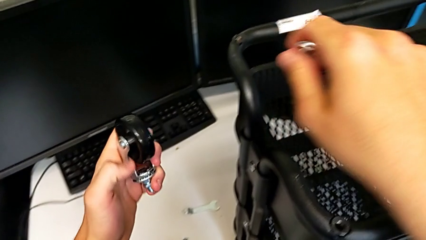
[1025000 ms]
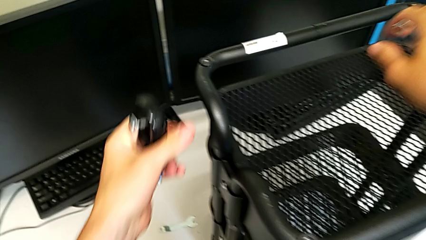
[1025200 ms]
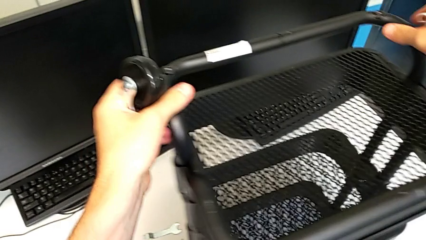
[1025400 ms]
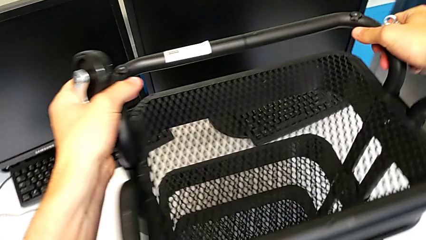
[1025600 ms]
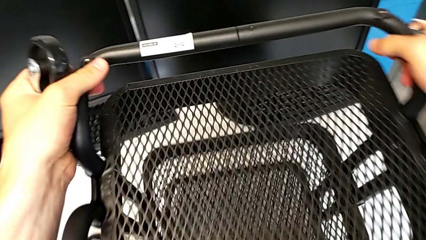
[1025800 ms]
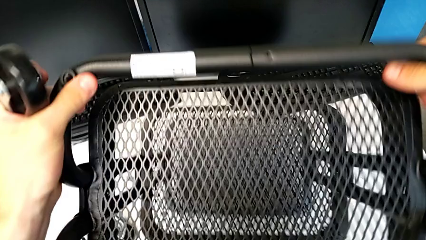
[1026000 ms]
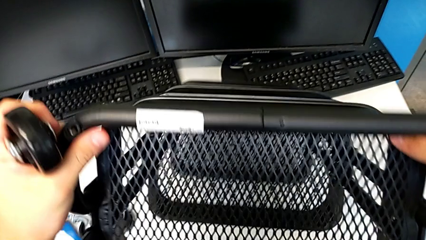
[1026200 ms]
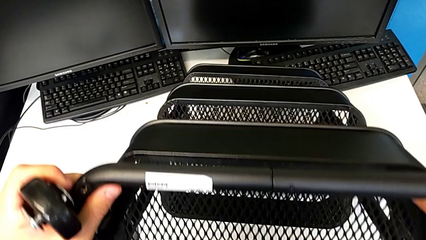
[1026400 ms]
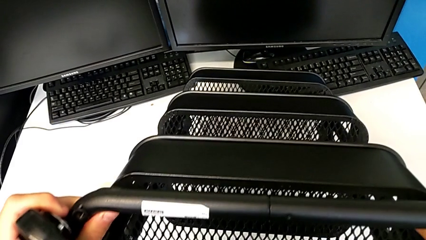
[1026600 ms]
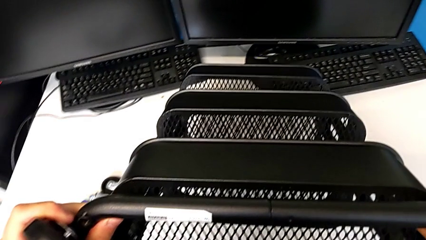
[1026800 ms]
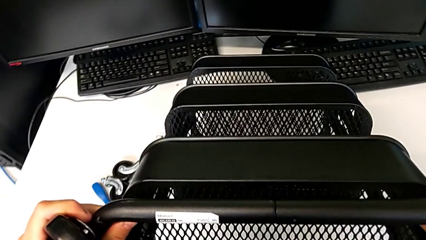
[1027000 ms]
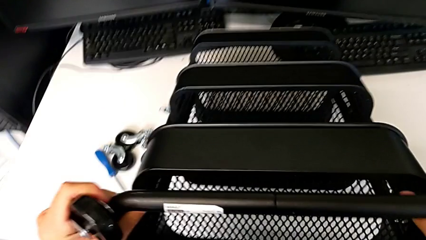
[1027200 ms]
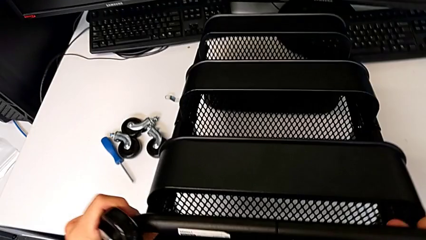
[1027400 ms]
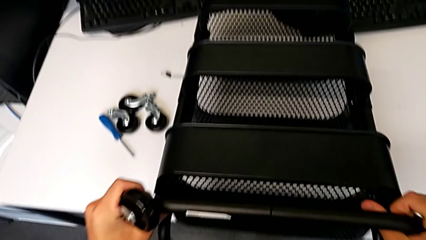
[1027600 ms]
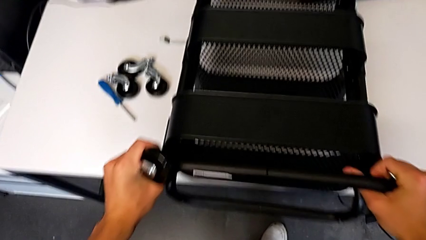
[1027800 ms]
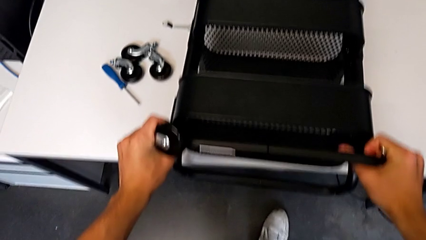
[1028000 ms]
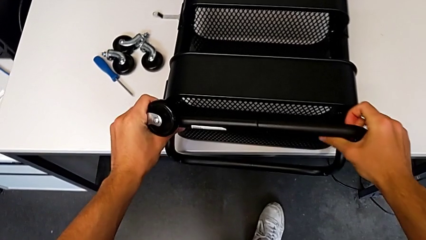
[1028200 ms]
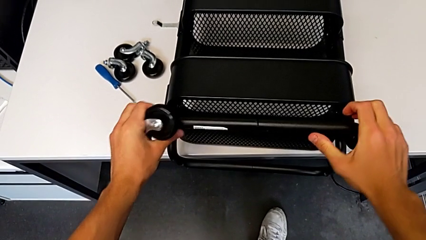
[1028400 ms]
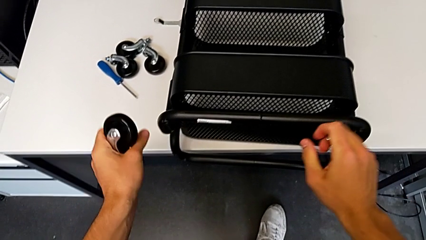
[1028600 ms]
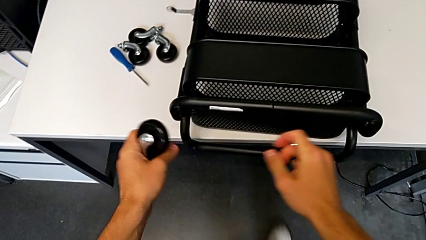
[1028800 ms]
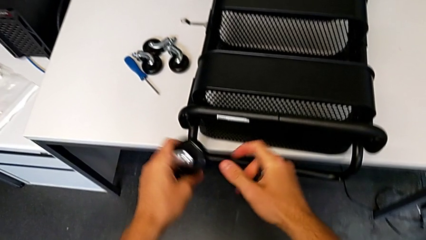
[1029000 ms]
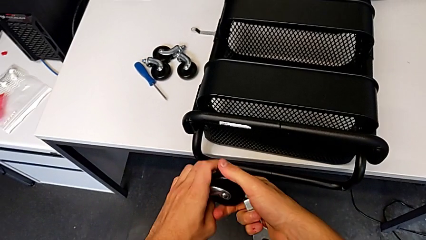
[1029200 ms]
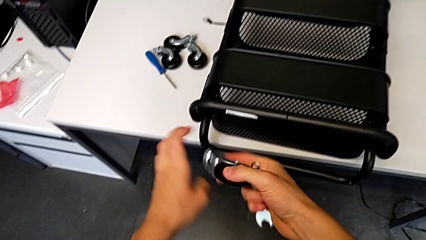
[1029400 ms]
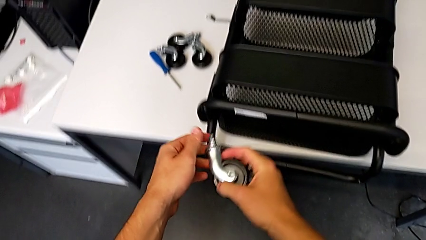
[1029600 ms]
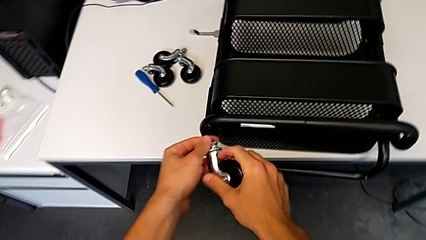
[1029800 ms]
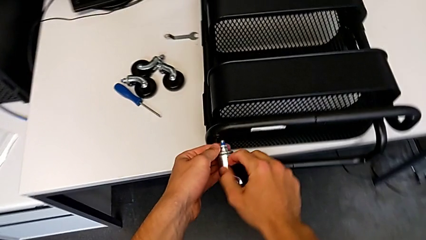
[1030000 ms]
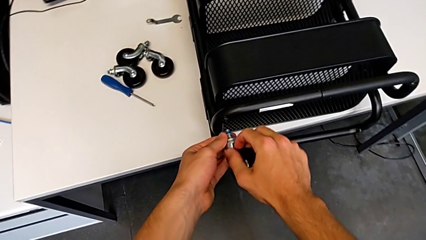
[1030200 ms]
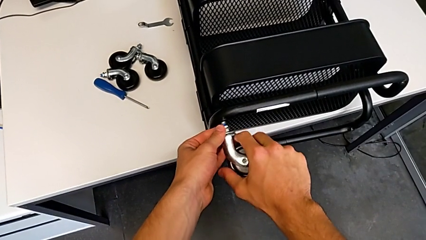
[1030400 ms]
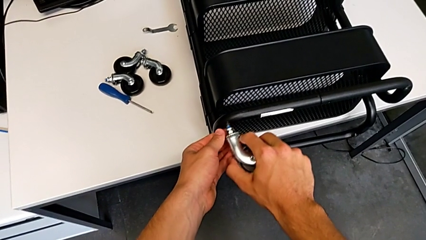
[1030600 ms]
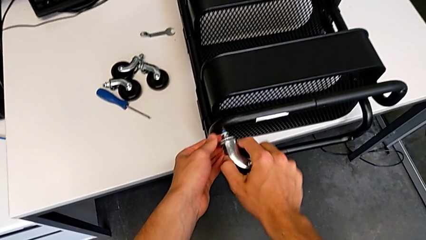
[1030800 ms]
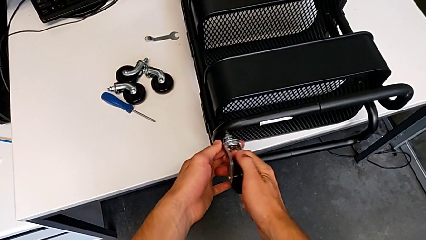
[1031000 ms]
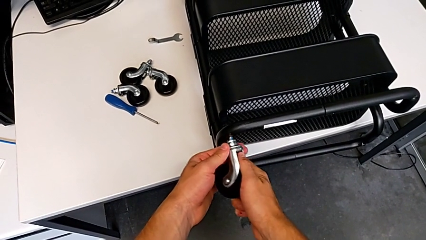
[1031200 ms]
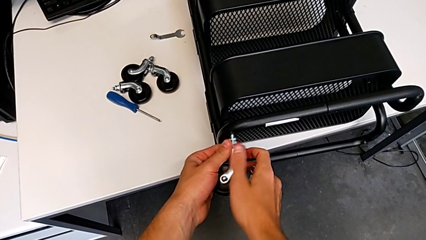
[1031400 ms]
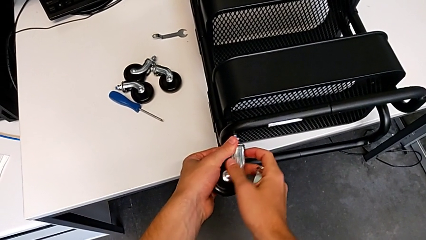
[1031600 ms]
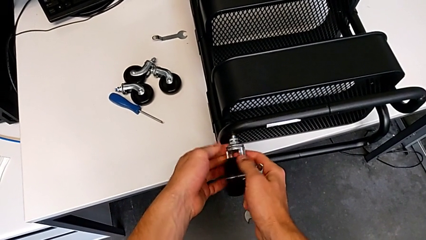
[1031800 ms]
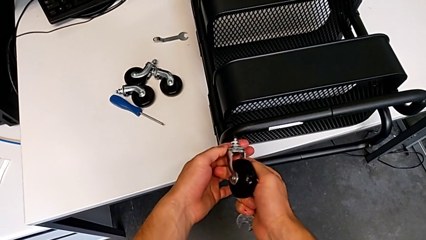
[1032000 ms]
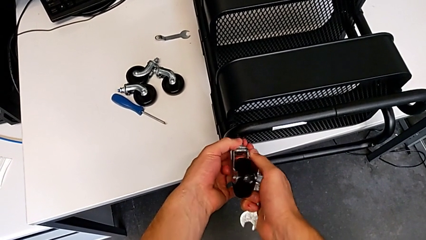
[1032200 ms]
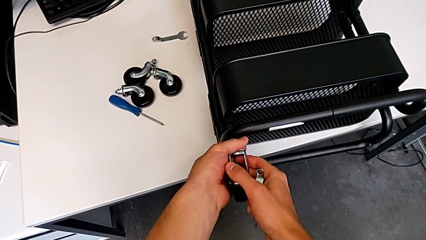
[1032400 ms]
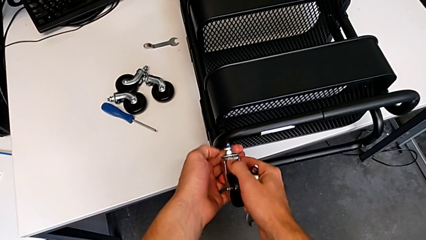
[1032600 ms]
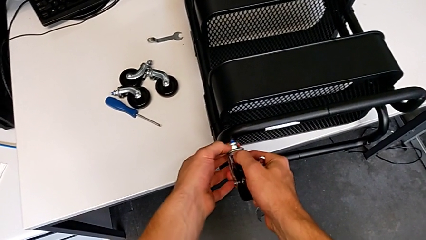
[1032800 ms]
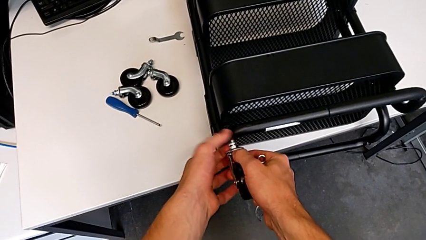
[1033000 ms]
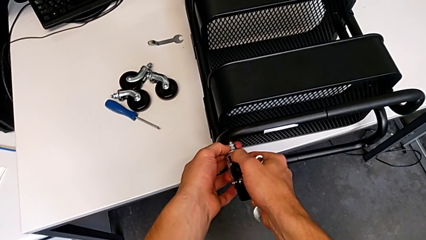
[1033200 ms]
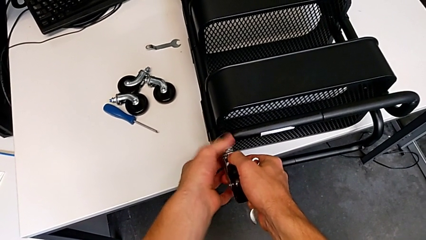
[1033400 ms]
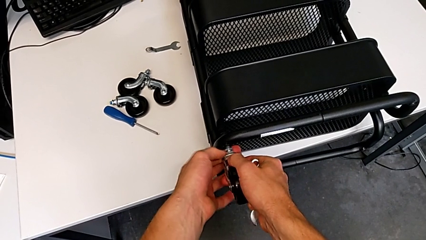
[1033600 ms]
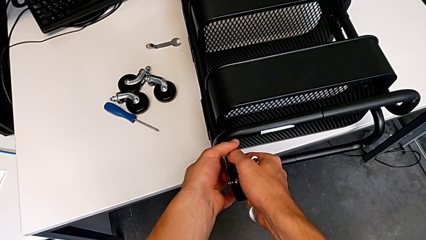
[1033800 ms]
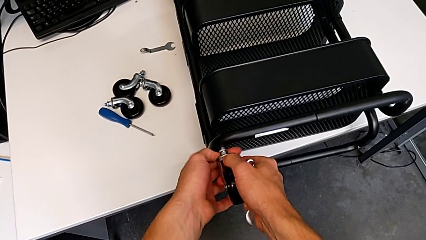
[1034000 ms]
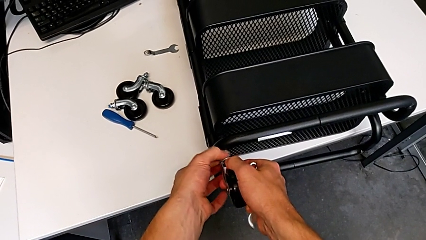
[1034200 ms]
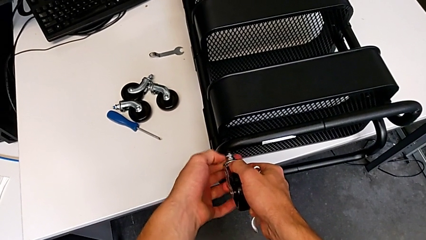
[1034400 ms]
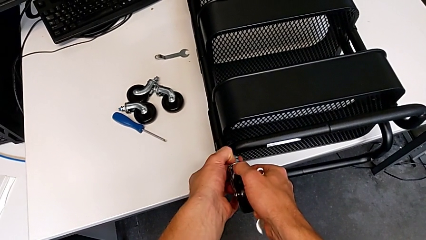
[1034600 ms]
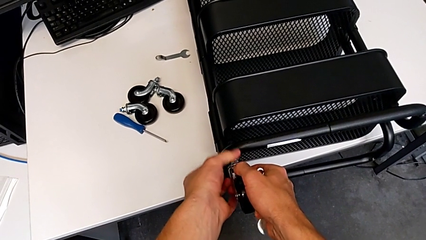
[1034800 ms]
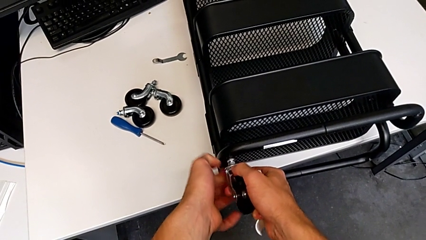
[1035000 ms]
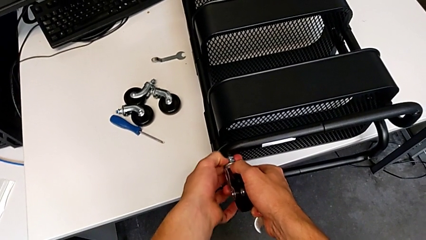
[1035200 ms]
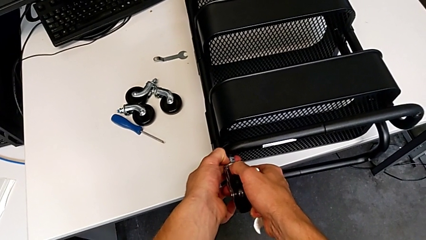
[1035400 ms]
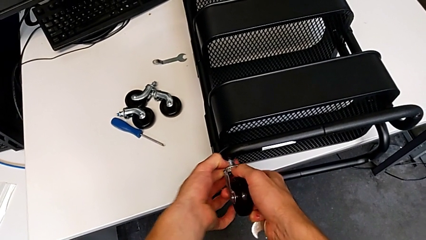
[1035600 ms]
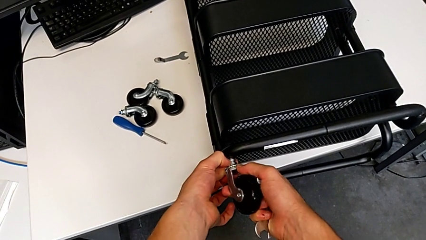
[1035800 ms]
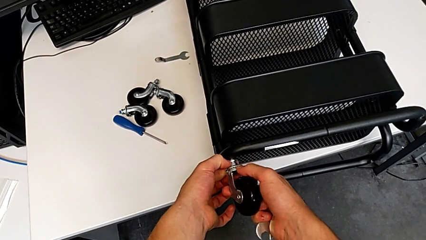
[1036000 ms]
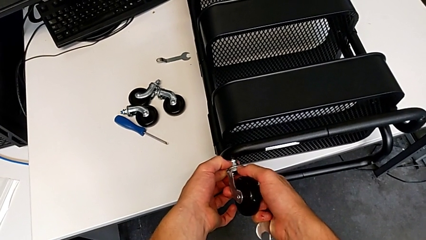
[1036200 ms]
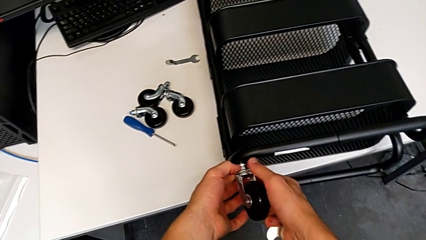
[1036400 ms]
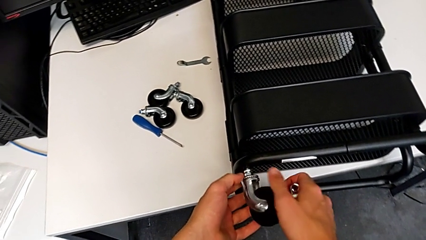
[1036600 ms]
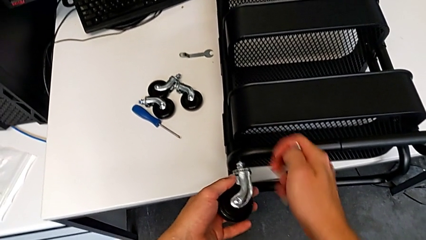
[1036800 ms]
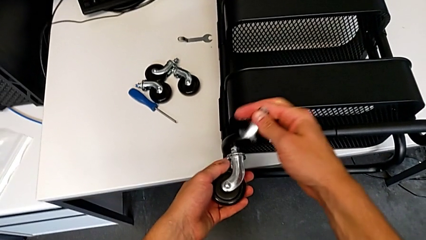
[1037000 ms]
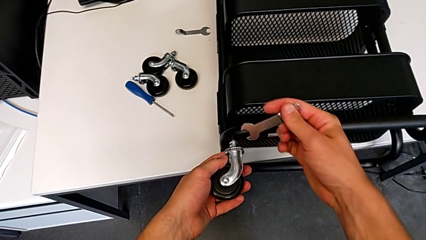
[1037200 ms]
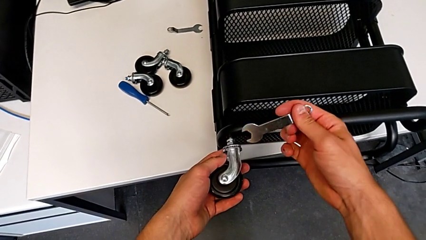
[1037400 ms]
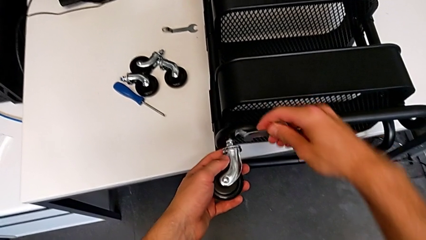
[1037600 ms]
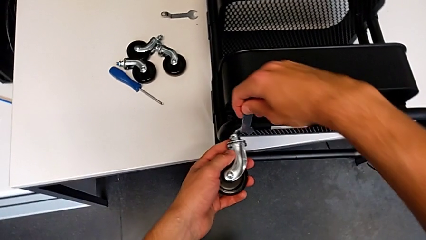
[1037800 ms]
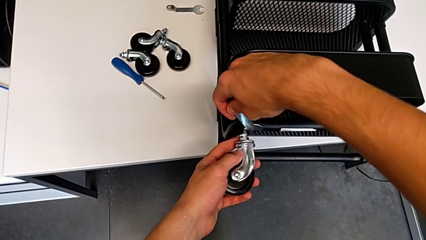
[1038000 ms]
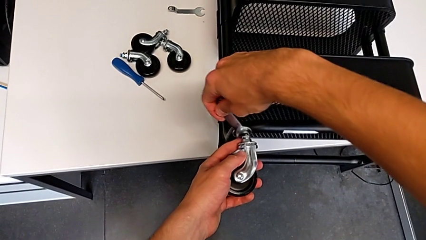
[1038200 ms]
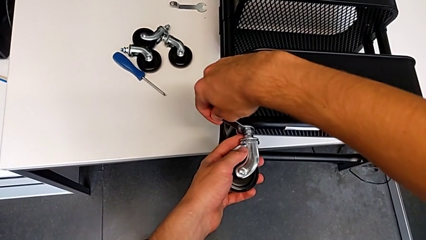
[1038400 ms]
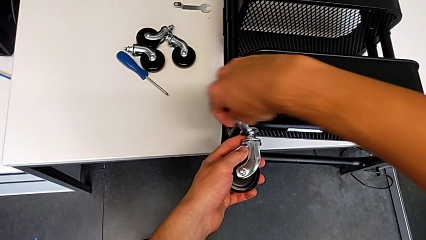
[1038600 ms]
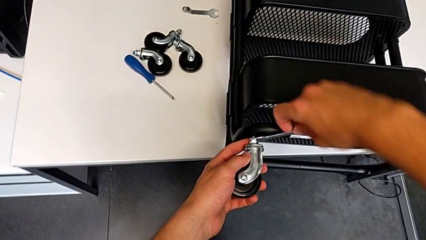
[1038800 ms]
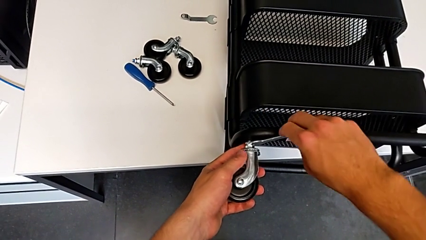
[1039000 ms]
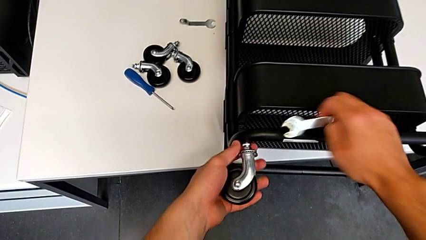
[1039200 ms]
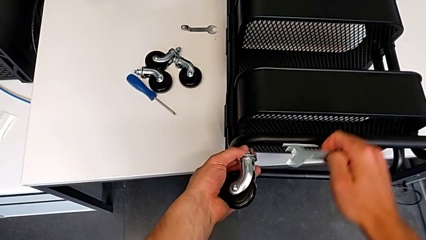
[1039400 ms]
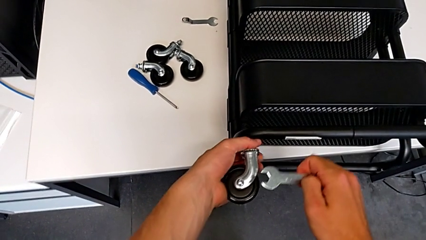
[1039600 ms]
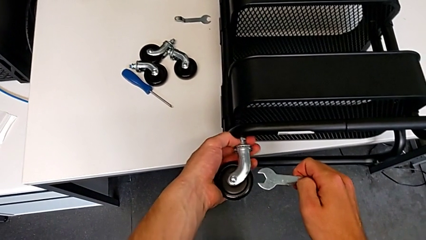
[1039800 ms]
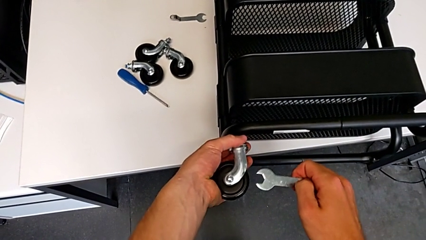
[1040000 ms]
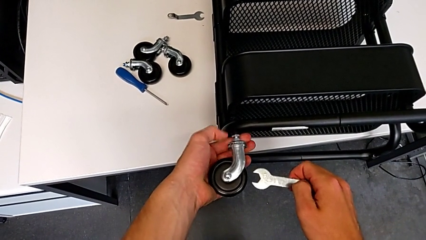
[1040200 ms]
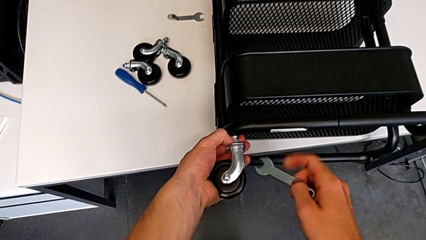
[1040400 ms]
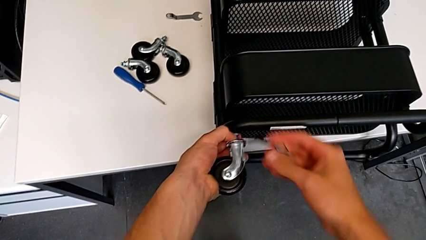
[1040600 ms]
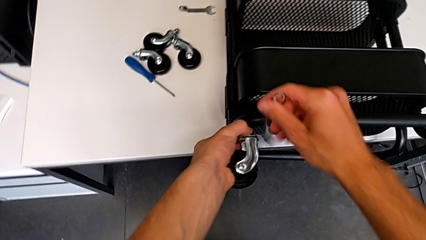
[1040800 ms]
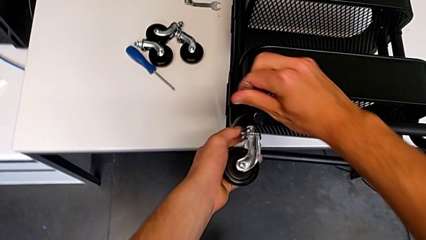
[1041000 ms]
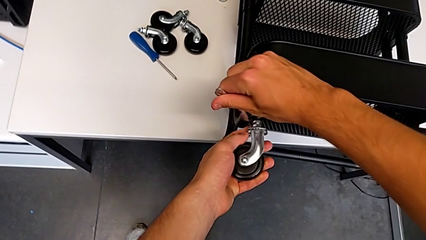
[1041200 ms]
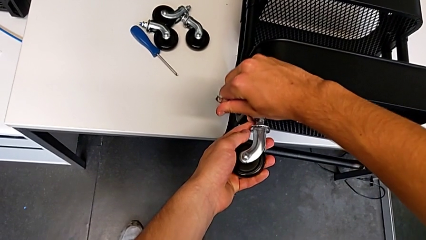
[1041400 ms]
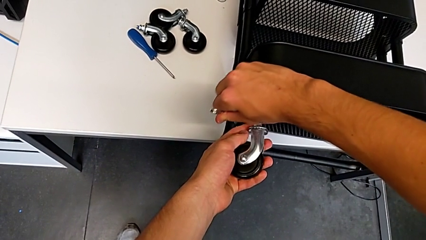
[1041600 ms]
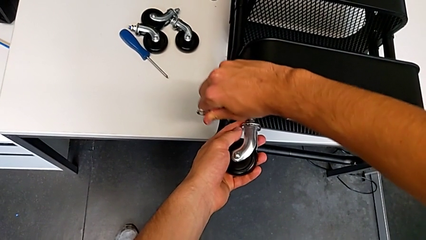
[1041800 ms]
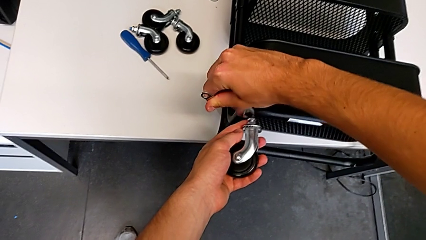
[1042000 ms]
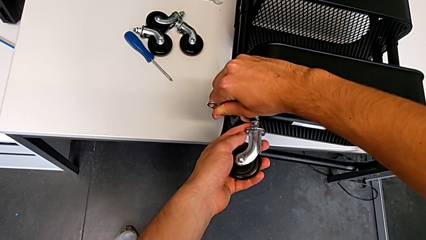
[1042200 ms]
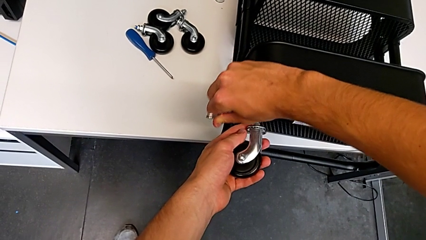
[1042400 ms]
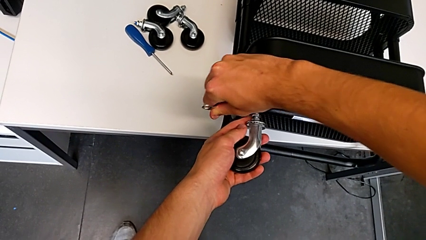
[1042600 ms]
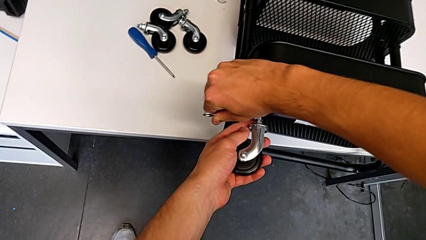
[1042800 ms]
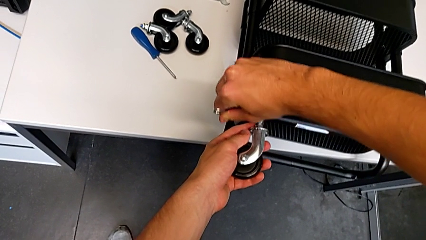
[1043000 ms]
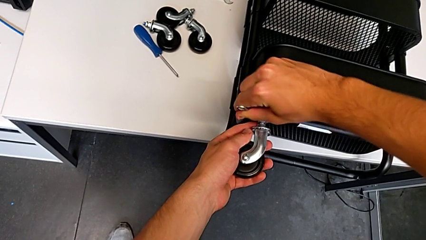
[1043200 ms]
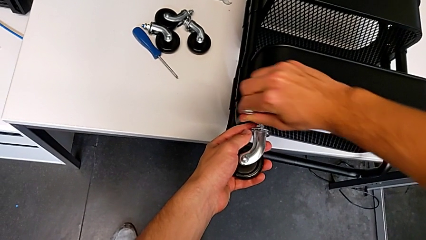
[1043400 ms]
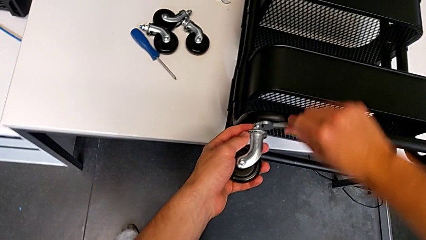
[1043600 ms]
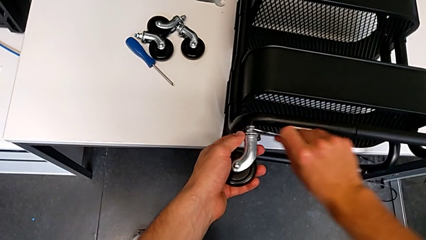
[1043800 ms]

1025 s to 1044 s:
The camera wearer is assembling the wheels of the furniture. They rotate the utility cart, approach the utility cart, insert the wheel, screw it, hold it, approach it, insert the hexagonal wrench, screw the wheel, withdraw the hexagonal wrench, screw the wheel, insert the hexagonal wrench and wrongly screw the wheel.
